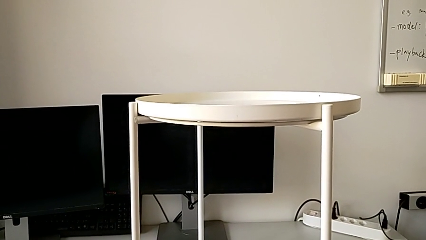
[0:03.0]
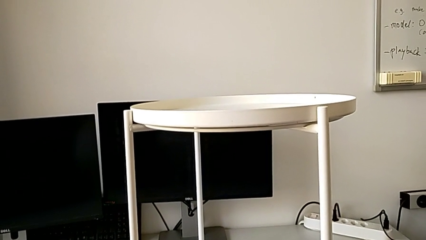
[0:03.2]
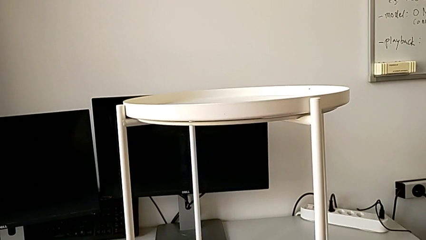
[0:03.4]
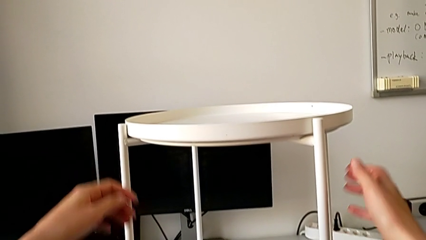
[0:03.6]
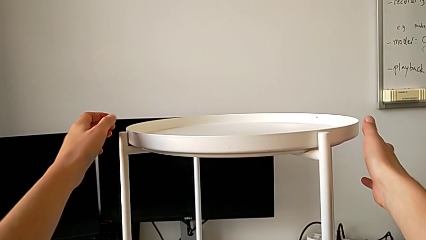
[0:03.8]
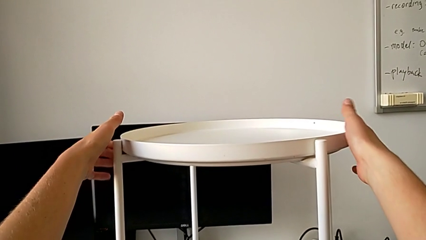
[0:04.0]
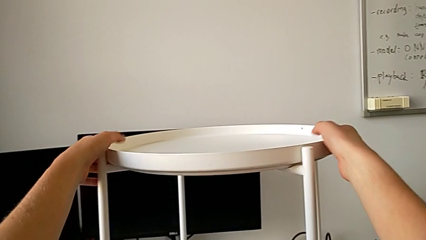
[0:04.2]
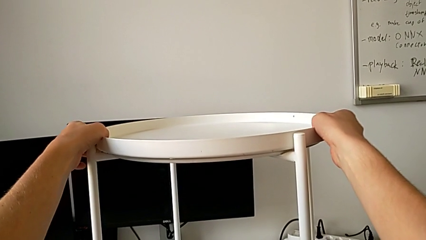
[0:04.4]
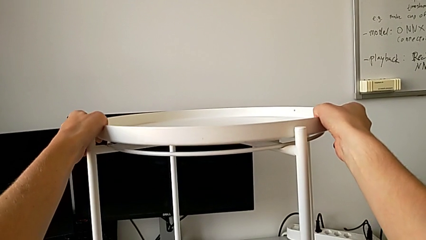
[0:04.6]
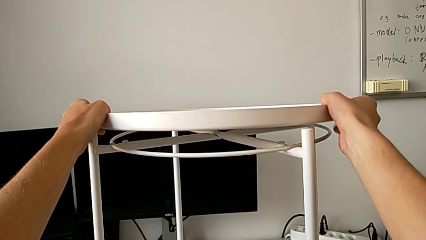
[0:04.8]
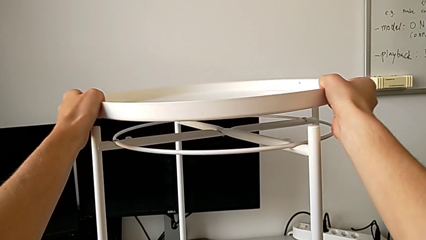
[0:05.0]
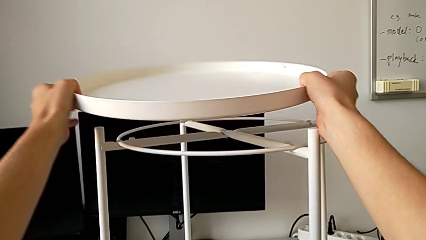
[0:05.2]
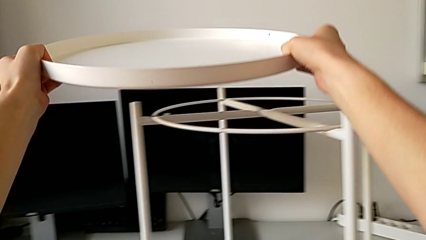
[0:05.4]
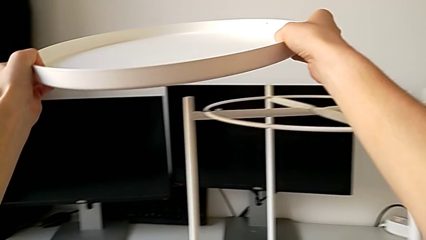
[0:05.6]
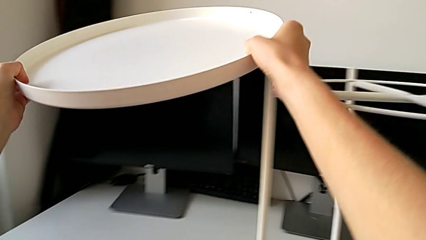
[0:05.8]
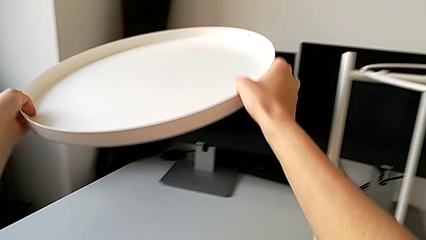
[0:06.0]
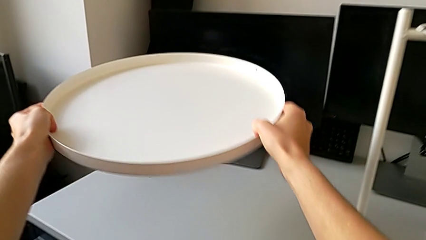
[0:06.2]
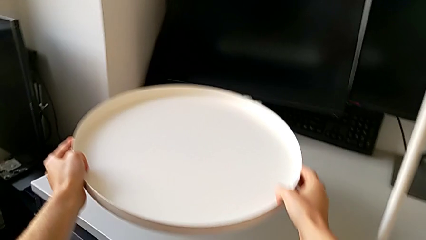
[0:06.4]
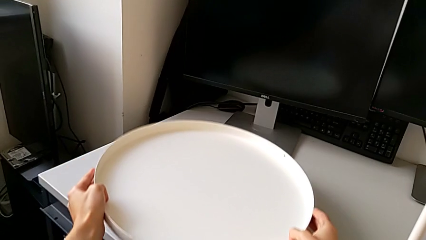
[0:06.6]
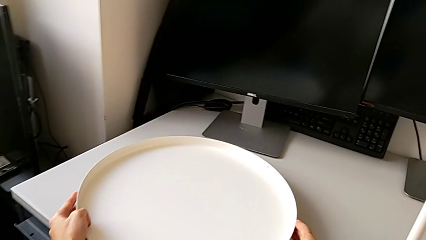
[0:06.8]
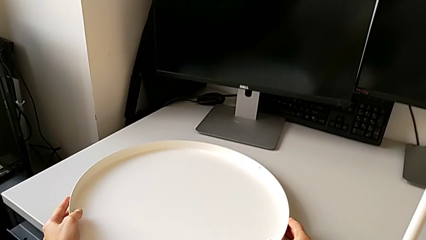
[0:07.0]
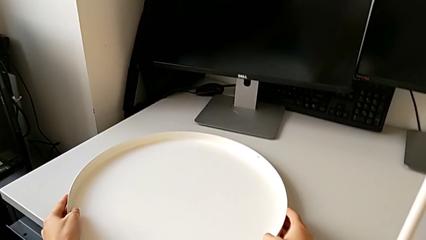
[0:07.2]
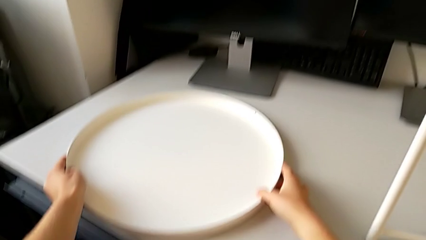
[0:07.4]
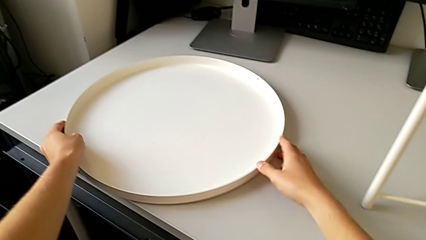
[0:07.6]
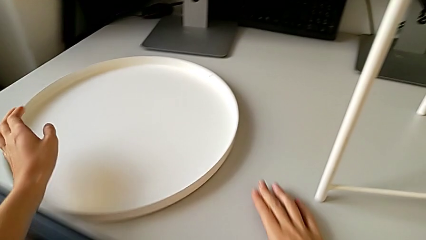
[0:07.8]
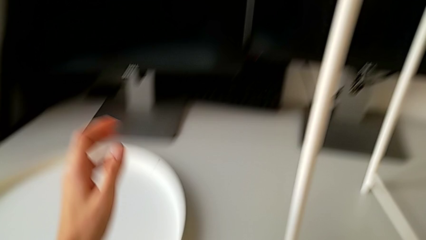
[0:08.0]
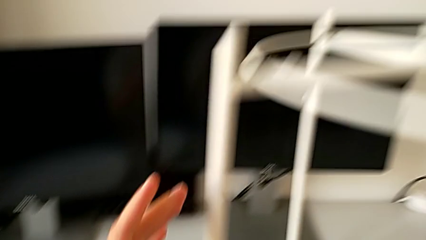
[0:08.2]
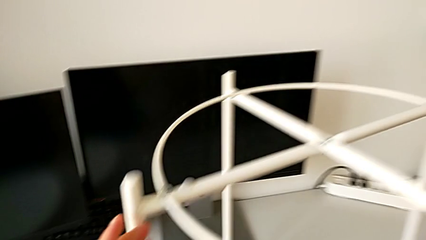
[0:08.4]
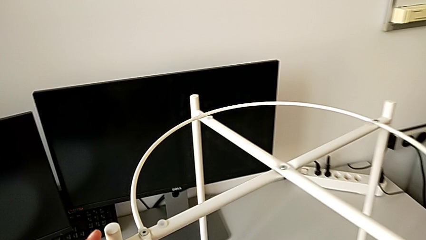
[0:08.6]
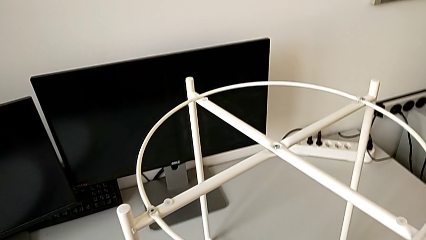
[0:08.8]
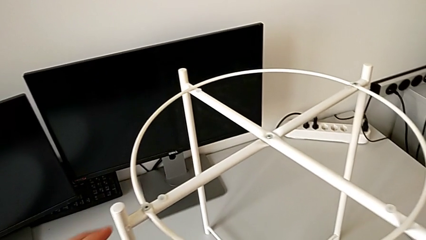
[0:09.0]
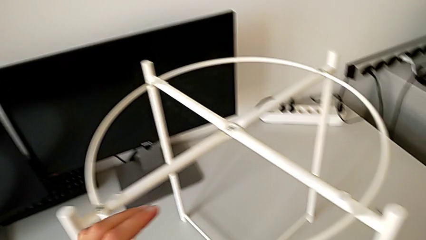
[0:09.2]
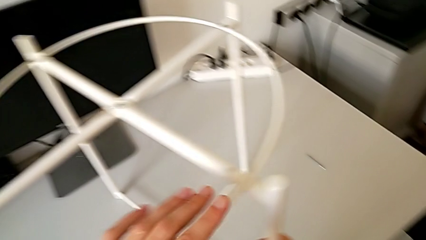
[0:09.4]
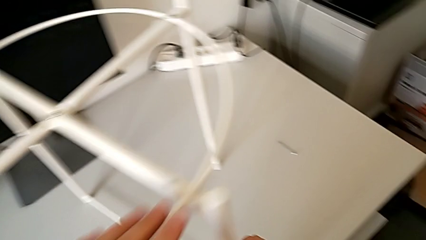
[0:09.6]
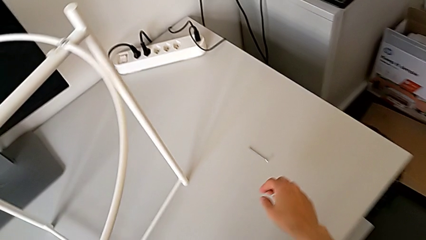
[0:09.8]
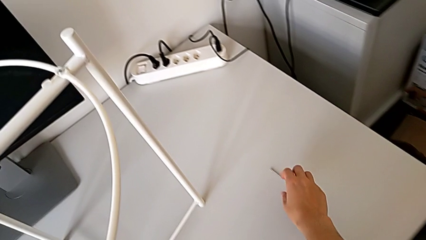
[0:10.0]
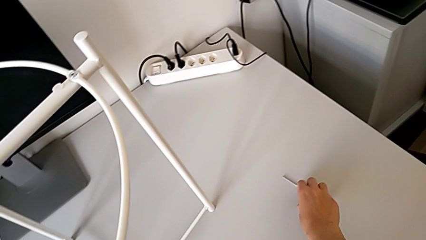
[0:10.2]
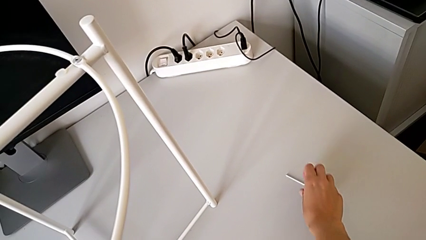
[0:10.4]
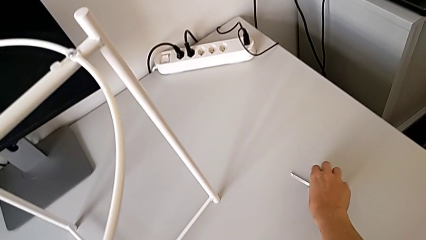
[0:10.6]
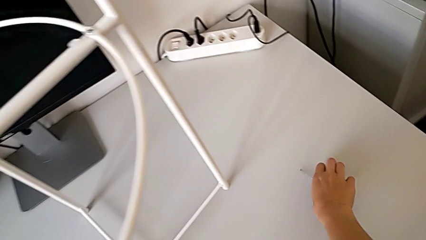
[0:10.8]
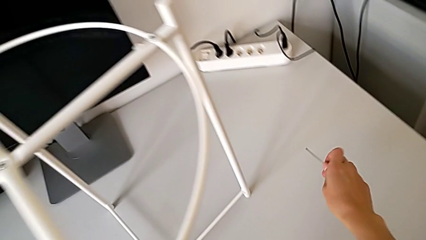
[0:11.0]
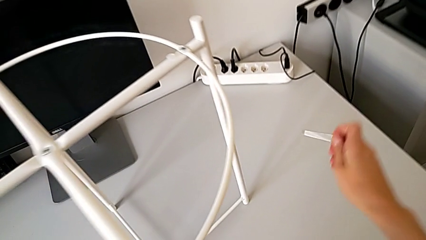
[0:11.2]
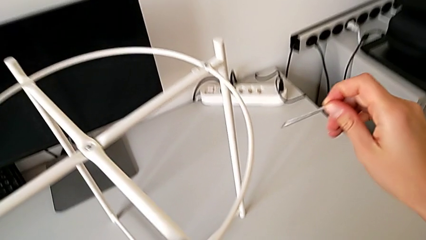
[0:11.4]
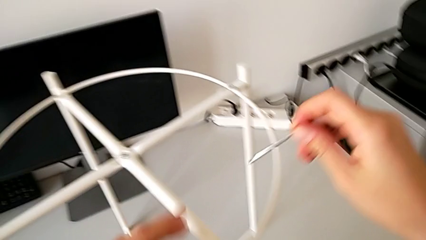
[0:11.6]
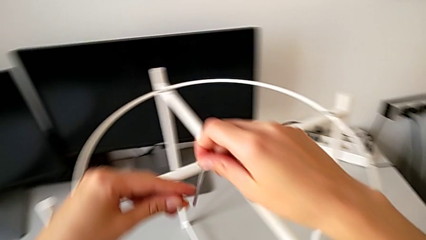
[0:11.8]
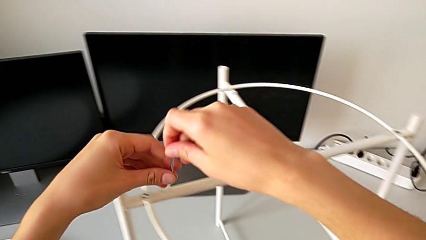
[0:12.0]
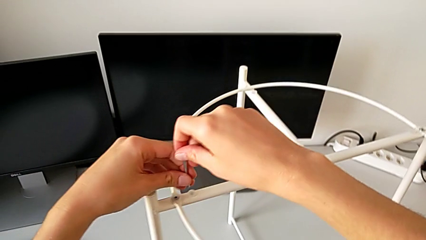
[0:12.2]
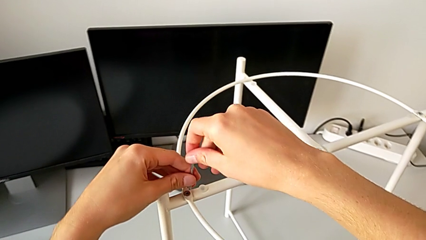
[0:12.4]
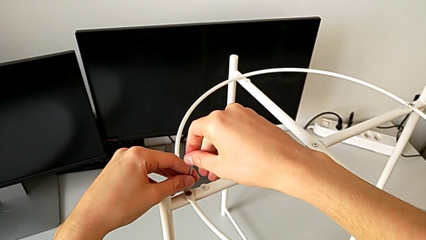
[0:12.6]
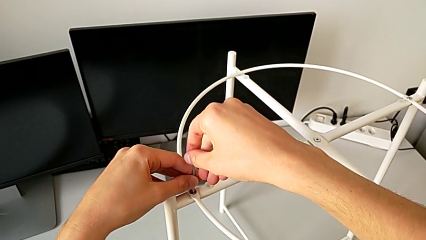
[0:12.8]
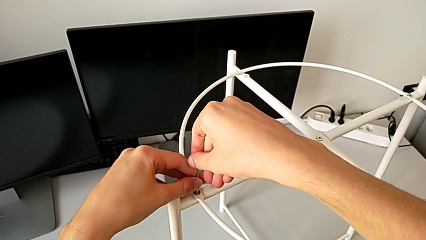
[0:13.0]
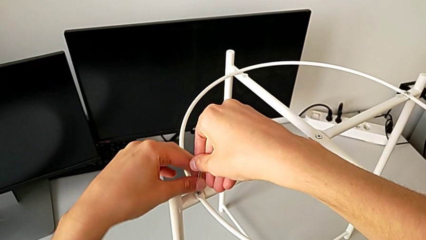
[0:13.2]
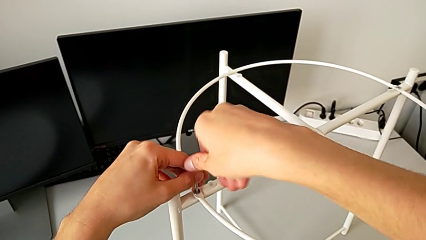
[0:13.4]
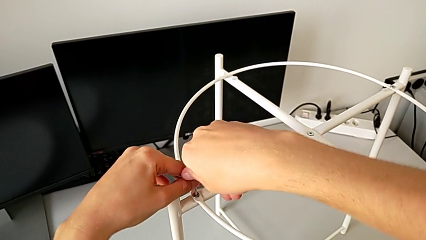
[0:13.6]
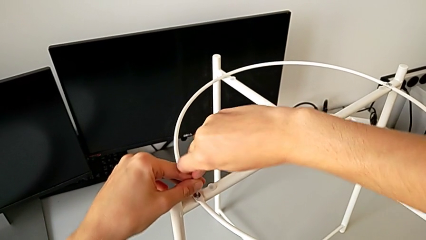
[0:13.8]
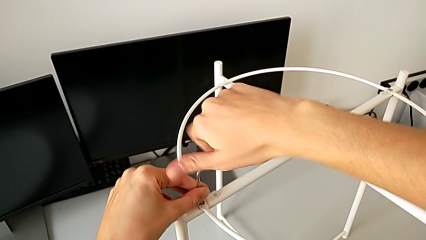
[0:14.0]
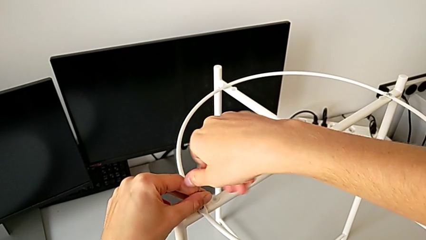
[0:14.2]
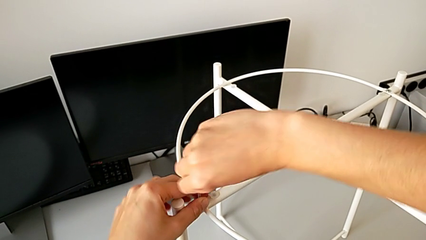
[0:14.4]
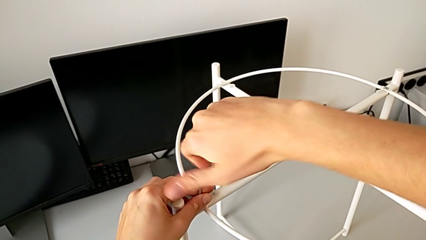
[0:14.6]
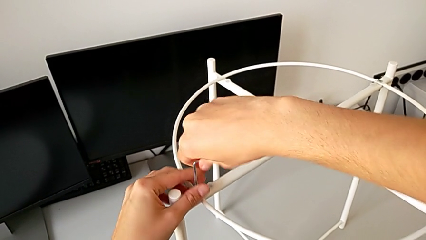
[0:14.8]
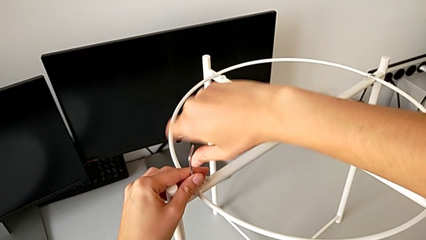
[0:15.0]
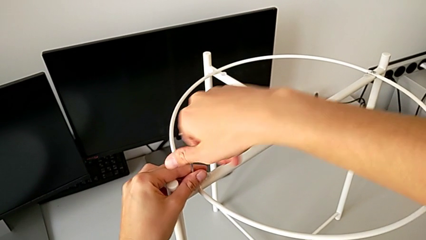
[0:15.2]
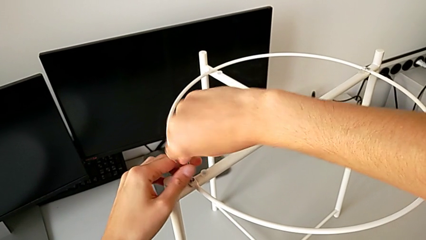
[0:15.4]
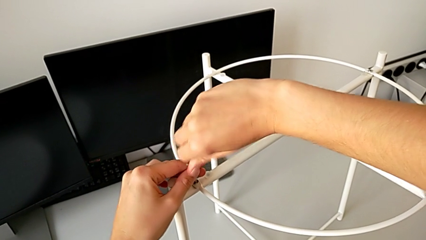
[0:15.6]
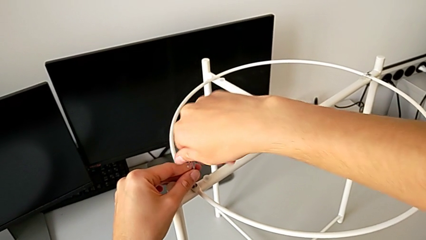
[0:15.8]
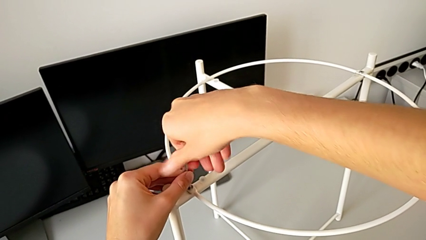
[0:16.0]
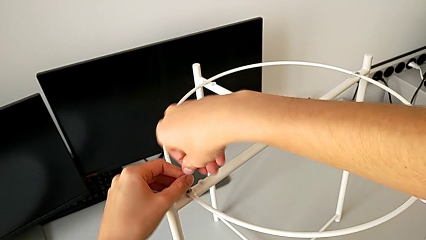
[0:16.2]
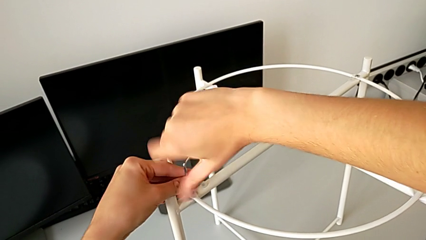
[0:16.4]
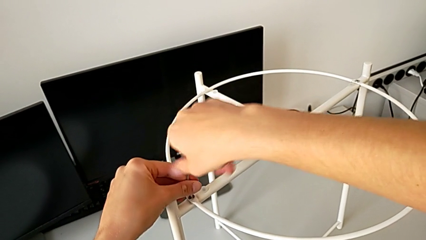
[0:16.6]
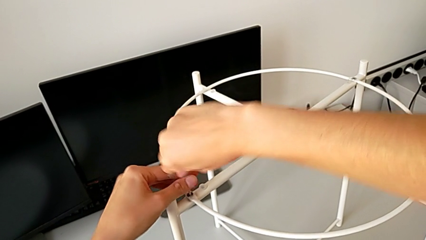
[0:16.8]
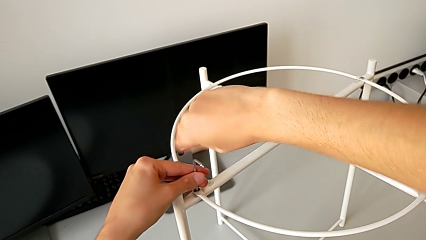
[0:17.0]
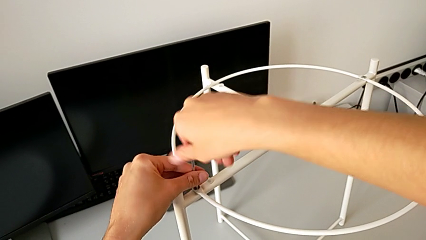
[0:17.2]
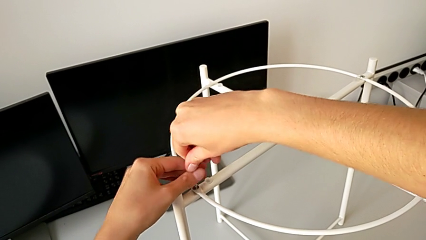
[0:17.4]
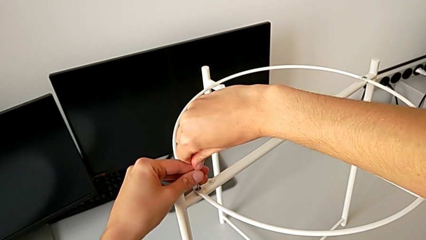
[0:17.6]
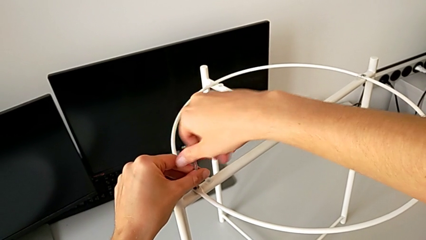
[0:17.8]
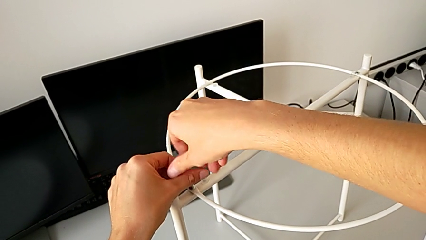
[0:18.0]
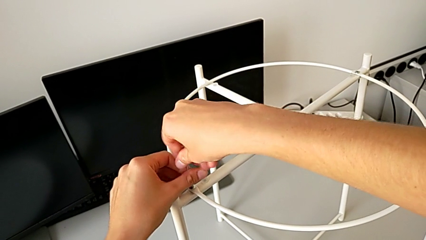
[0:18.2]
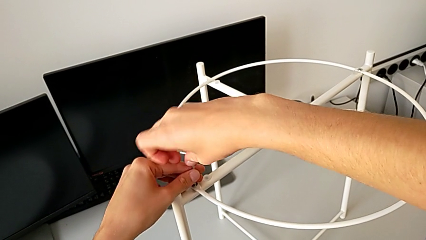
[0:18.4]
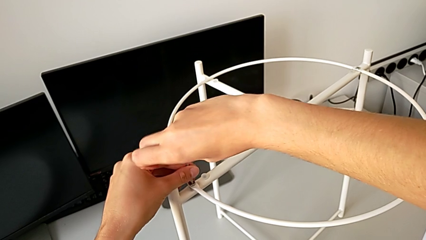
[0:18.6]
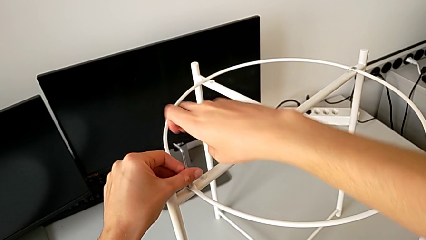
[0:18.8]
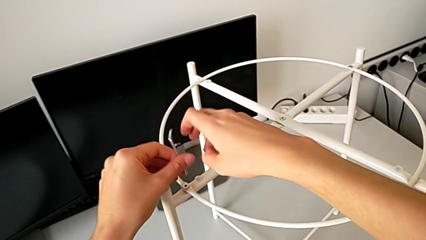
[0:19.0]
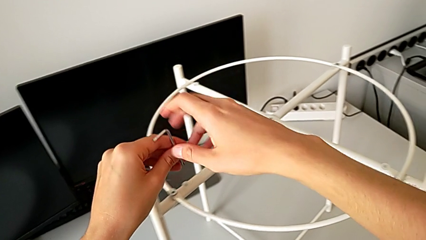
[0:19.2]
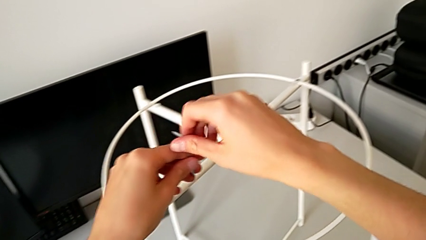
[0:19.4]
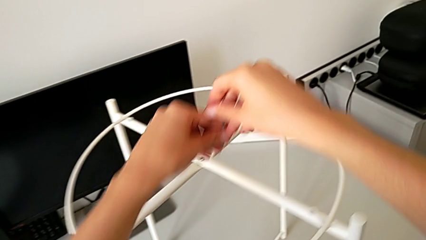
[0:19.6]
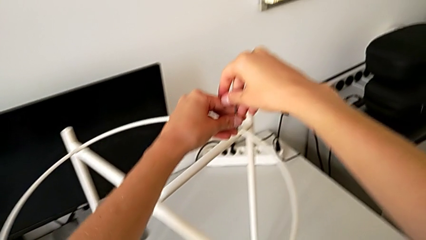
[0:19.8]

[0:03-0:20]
The camera wearer is disassembling the tray and the circle of the table. They grab the tray, disassemble it, place it, approach the Allen wrench, grab it, approach the hex socket head, insert the Allen wrench, unscrew the hex socket head, withdraw the Allen wrench and approach the hex socket head.
